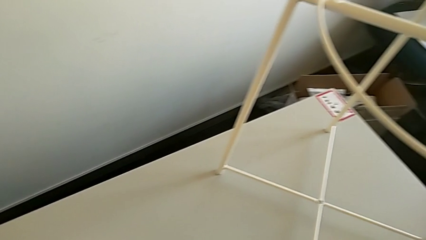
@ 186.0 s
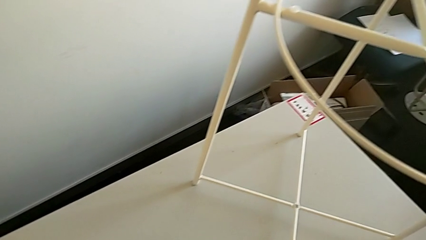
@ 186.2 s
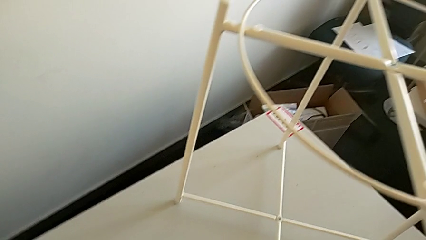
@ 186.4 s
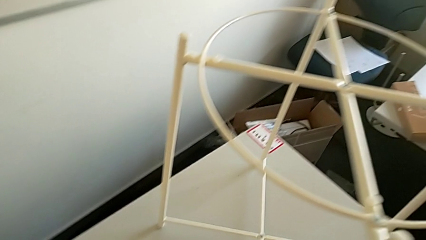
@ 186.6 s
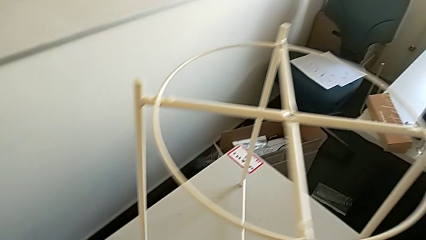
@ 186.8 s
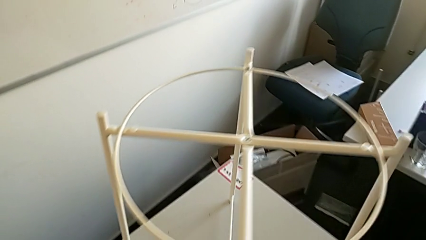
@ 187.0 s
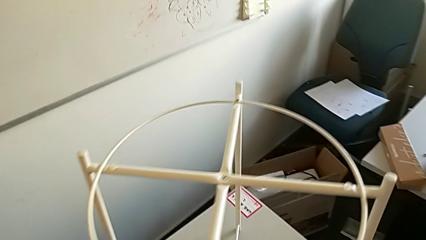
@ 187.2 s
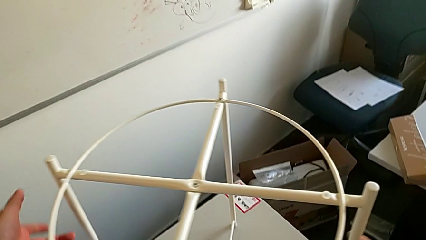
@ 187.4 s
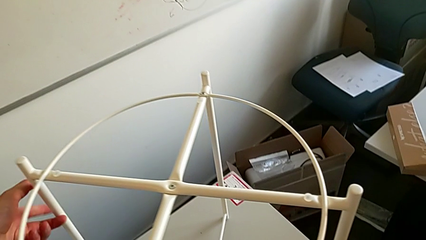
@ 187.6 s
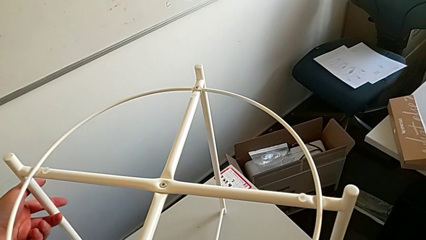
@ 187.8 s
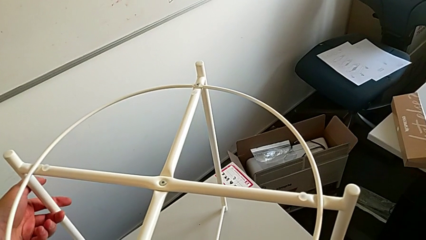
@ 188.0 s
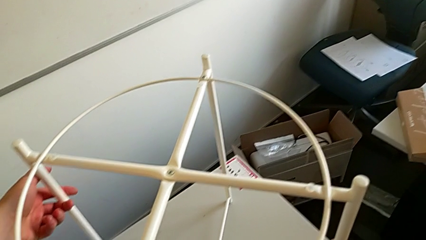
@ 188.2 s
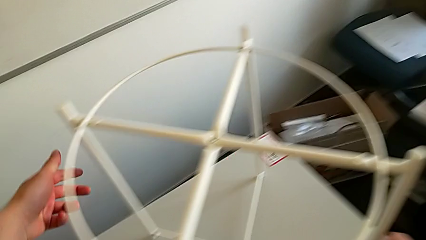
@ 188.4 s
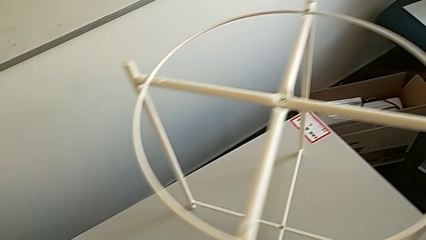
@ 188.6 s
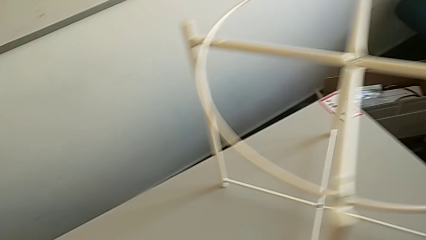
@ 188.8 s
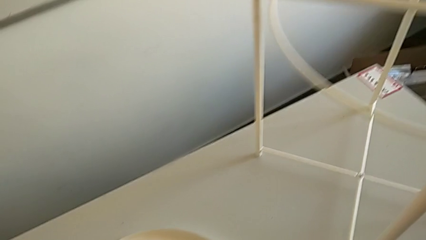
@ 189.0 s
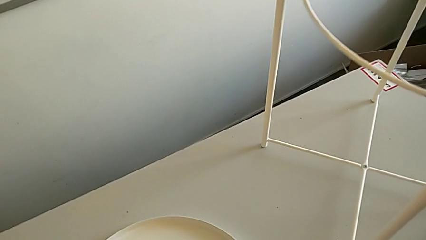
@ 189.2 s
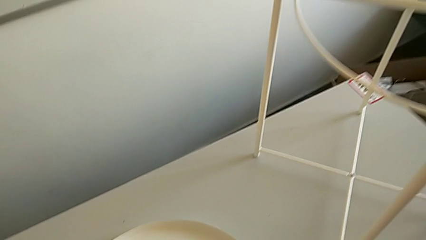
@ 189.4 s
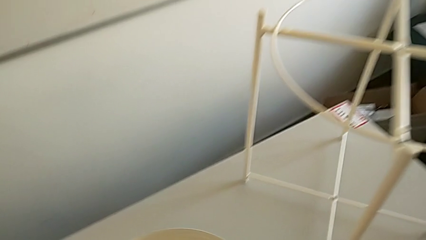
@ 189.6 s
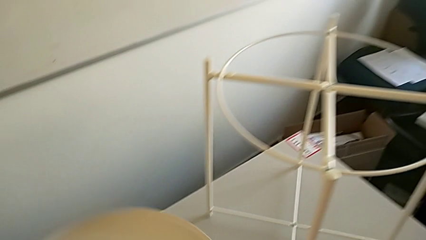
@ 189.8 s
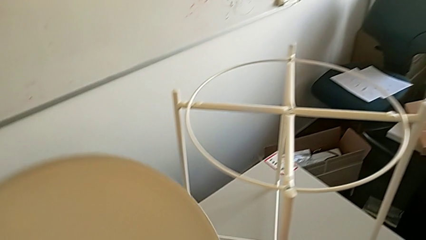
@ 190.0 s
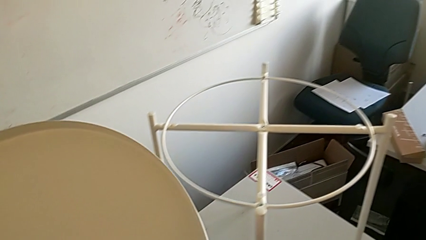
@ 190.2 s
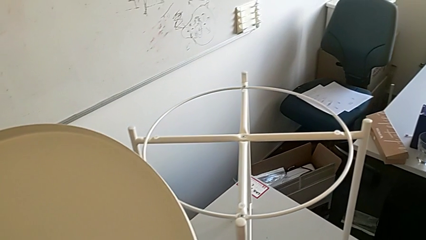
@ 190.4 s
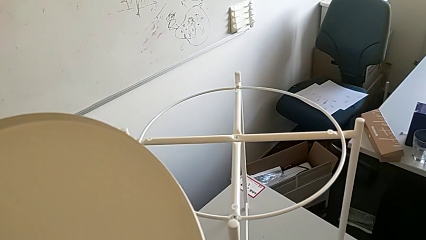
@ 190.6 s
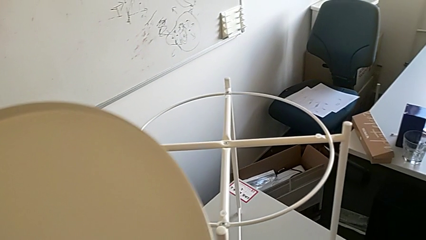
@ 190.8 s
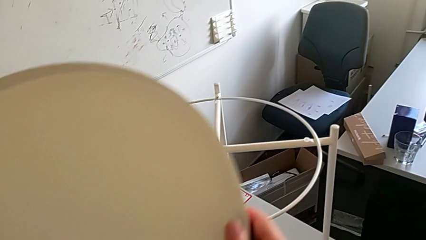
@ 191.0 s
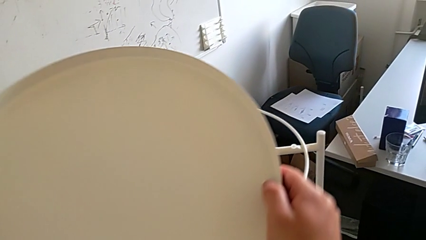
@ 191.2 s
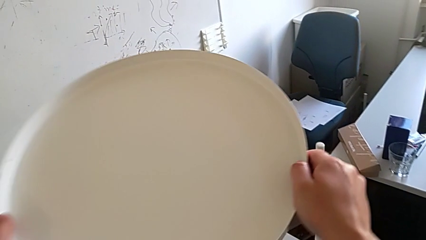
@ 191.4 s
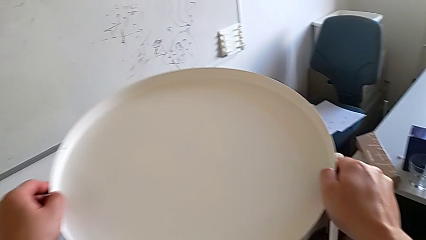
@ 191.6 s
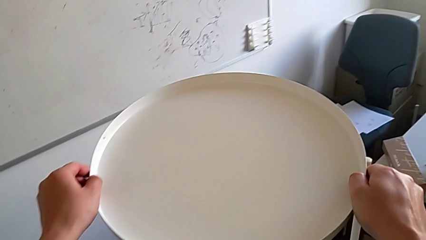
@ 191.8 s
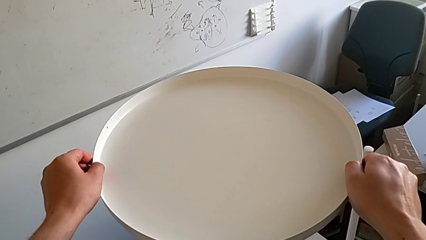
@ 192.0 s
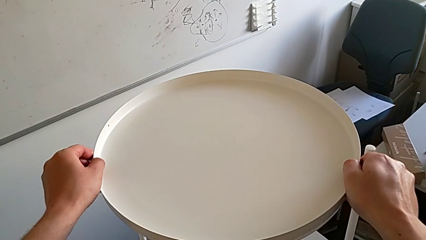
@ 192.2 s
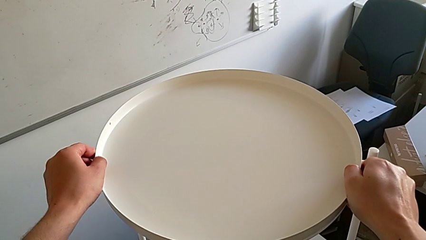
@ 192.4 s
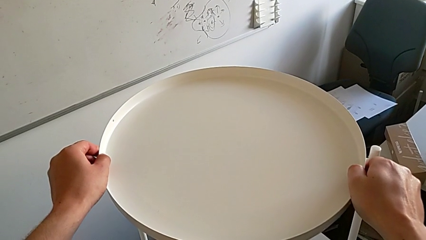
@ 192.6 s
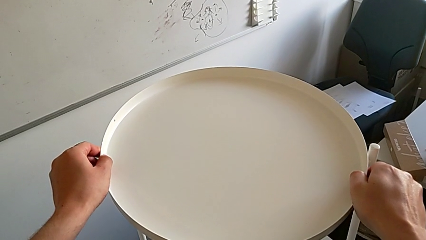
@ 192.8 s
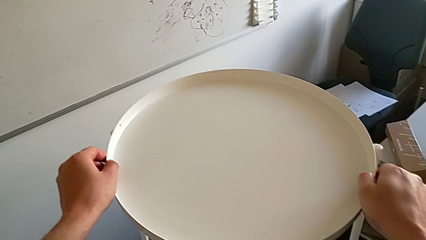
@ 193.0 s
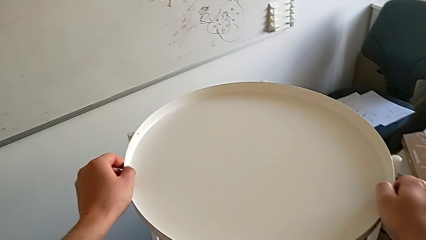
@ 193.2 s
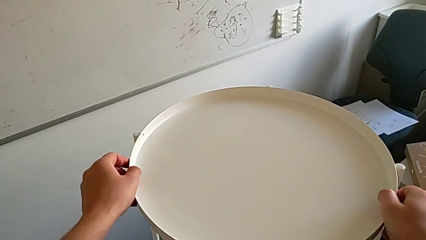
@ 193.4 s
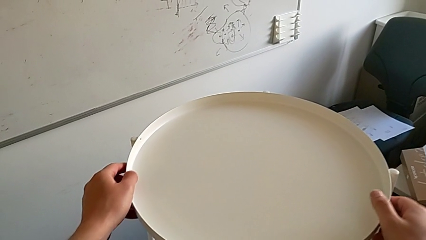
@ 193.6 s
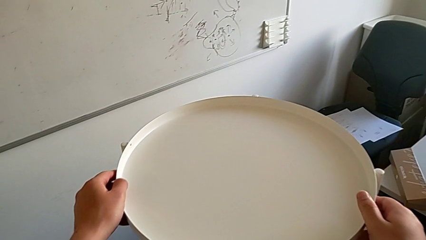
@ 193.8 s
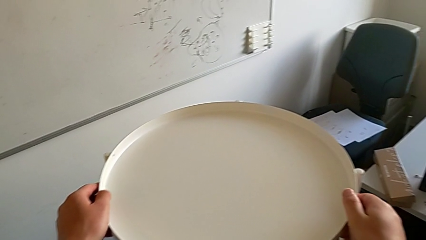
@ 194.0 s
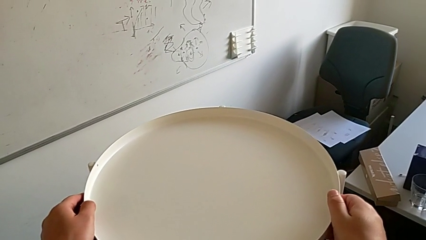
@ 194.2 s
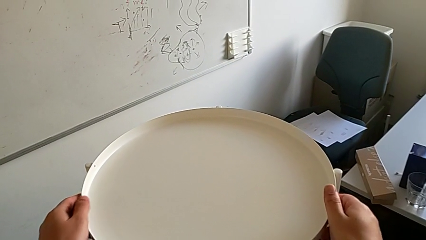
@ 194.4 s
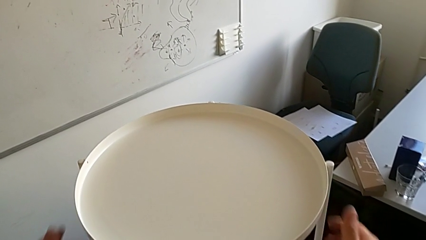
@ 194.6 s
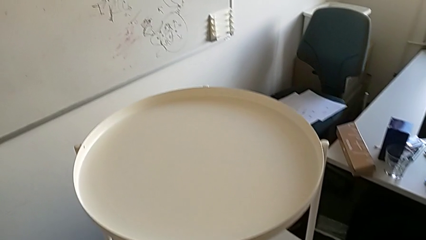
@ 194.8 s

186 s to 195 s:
The camera wearer is assembling a rounded tray. They inspect the leg, grab the tray and align it.
